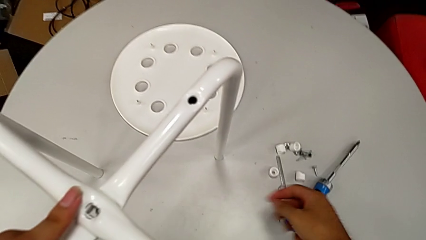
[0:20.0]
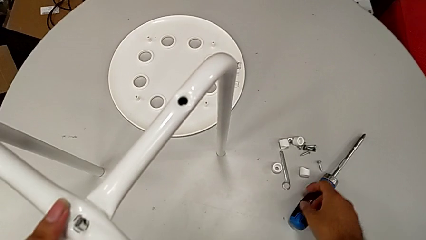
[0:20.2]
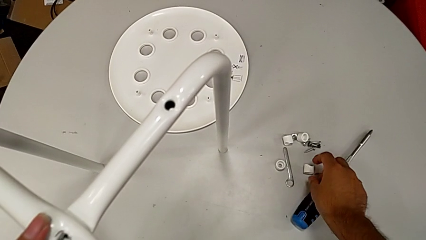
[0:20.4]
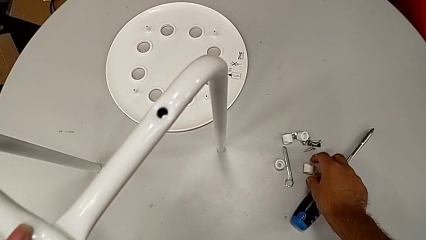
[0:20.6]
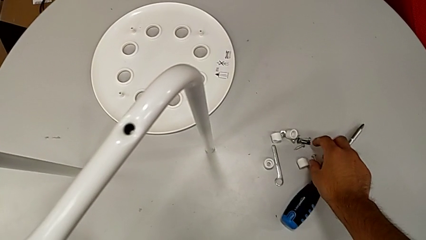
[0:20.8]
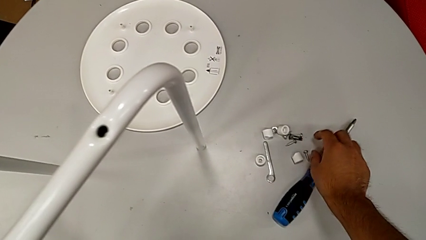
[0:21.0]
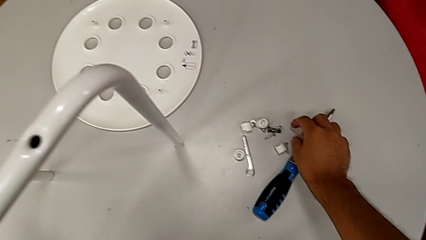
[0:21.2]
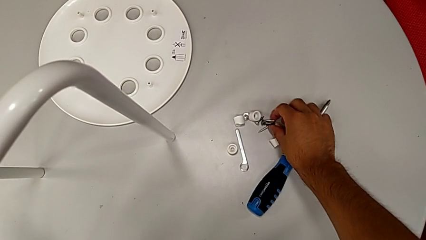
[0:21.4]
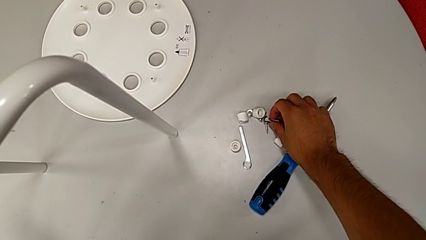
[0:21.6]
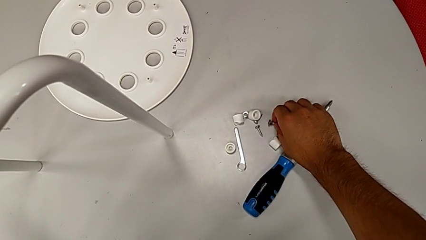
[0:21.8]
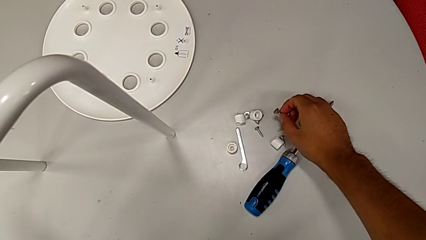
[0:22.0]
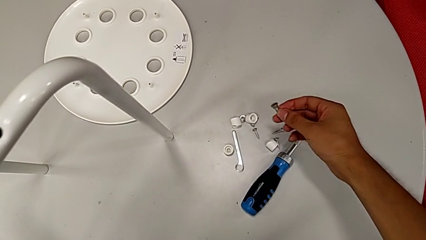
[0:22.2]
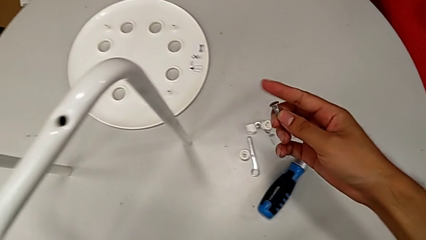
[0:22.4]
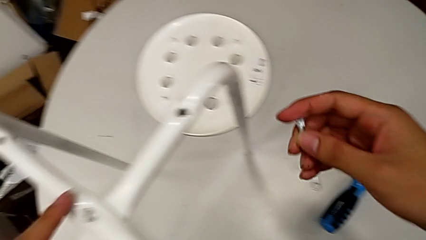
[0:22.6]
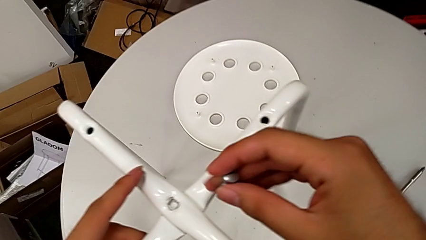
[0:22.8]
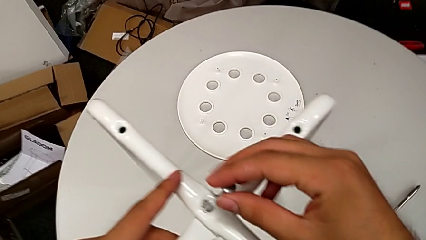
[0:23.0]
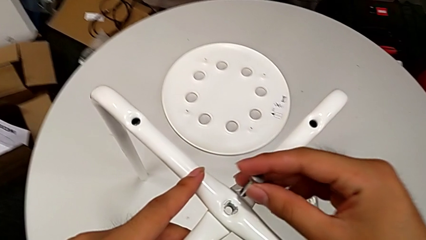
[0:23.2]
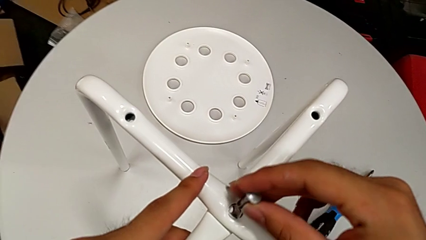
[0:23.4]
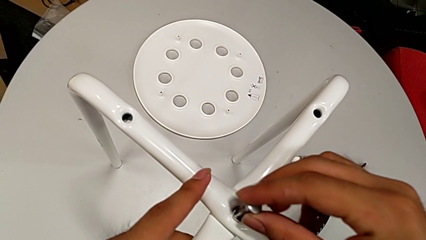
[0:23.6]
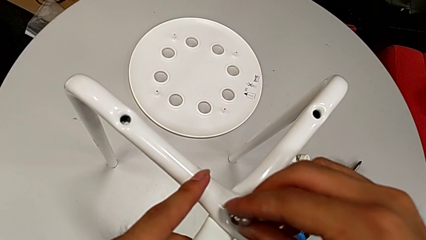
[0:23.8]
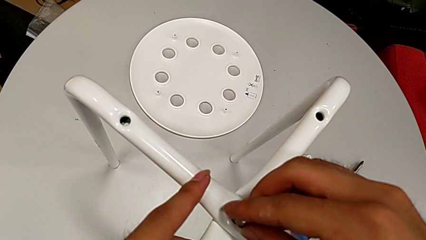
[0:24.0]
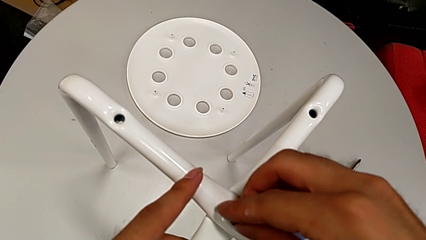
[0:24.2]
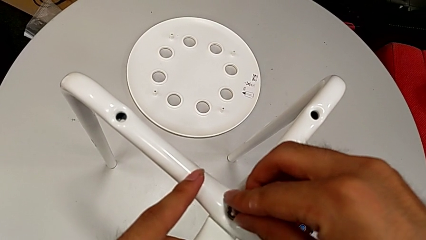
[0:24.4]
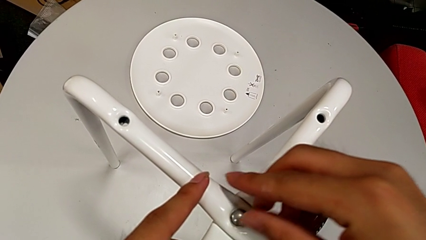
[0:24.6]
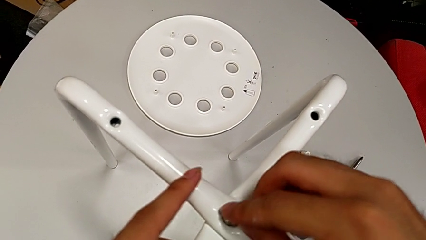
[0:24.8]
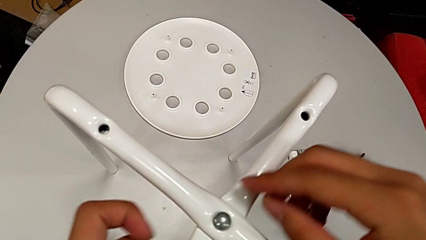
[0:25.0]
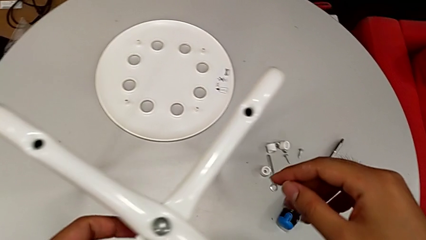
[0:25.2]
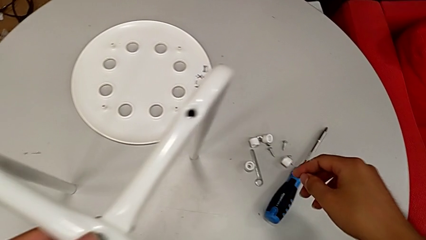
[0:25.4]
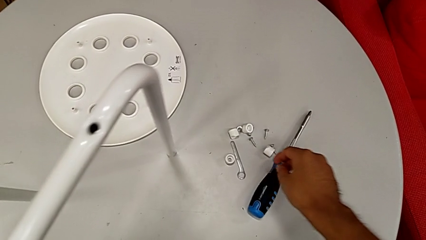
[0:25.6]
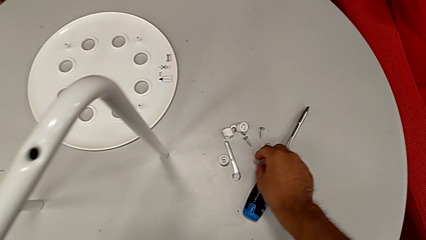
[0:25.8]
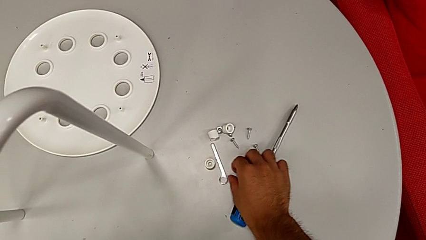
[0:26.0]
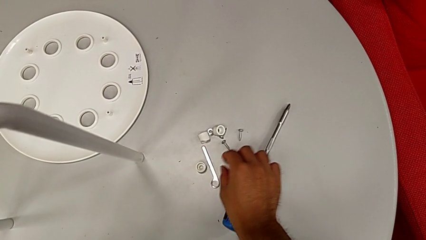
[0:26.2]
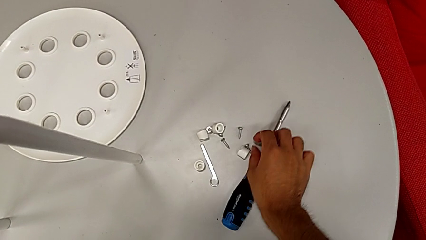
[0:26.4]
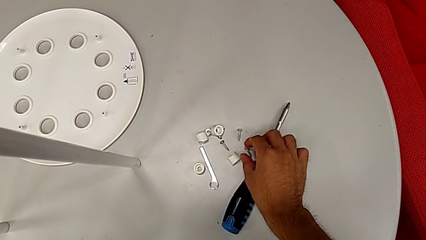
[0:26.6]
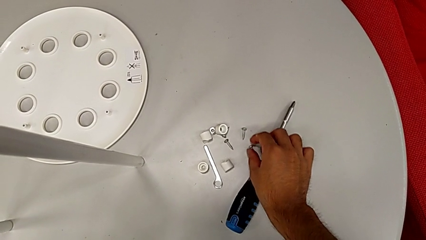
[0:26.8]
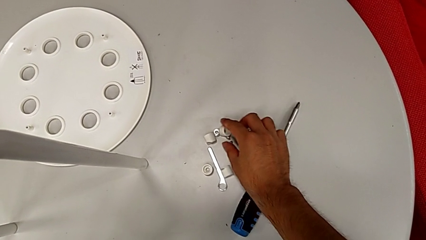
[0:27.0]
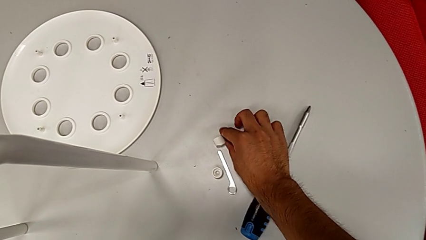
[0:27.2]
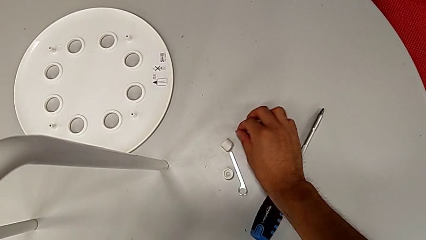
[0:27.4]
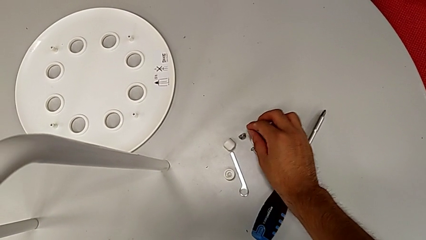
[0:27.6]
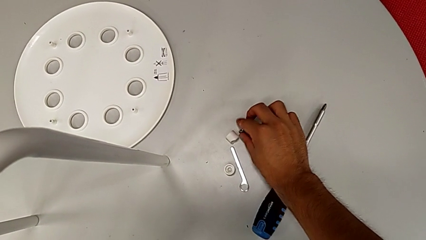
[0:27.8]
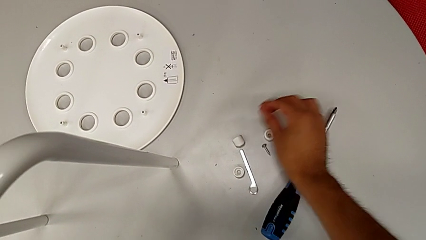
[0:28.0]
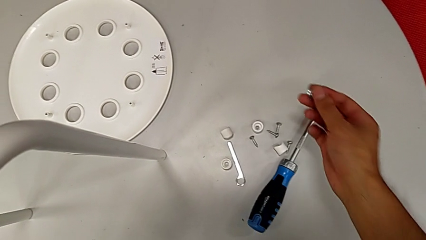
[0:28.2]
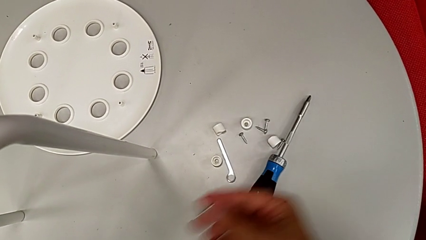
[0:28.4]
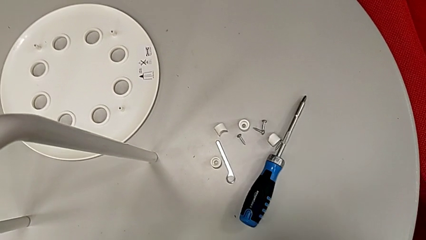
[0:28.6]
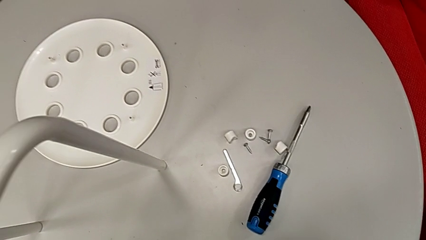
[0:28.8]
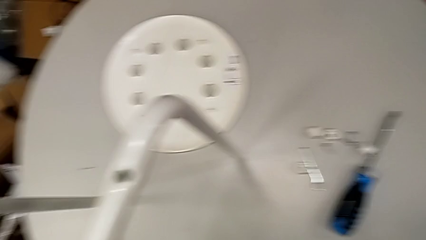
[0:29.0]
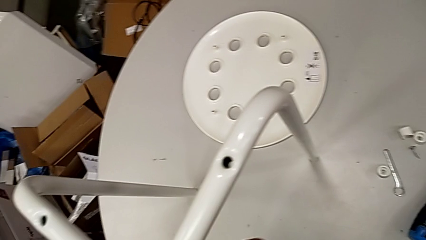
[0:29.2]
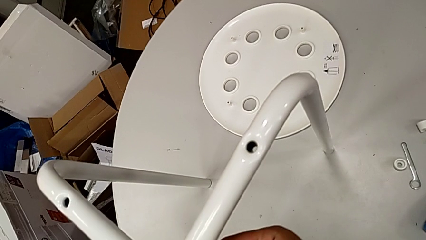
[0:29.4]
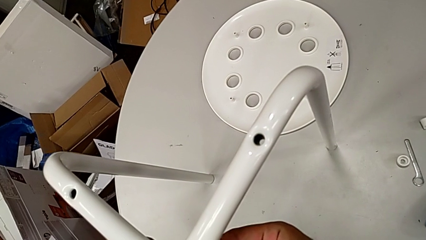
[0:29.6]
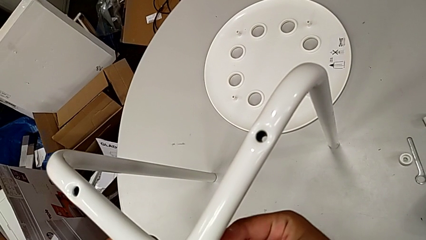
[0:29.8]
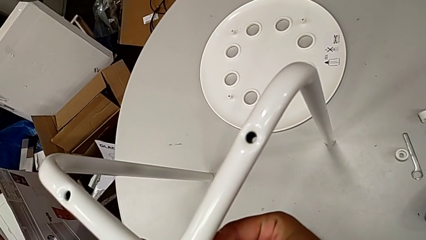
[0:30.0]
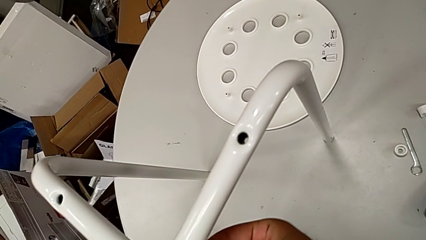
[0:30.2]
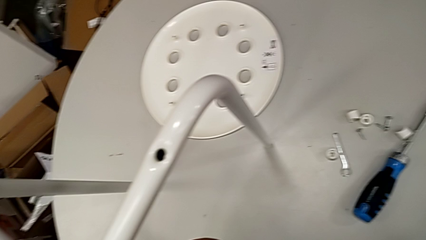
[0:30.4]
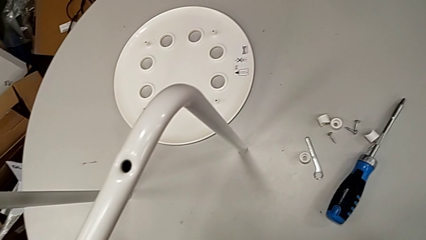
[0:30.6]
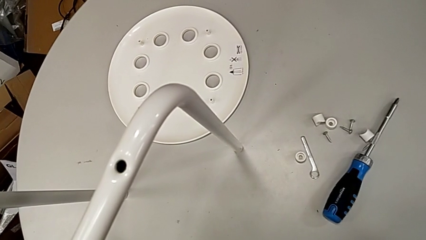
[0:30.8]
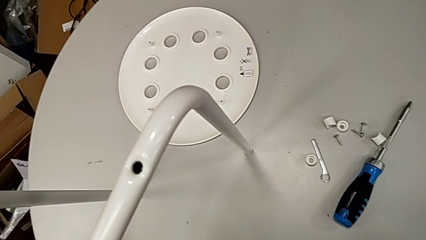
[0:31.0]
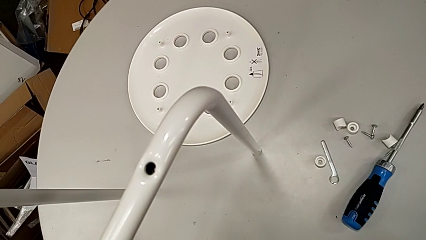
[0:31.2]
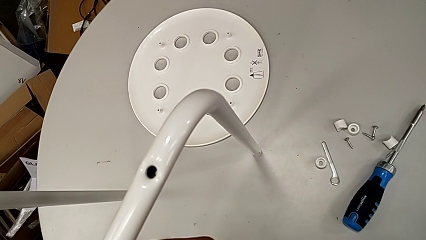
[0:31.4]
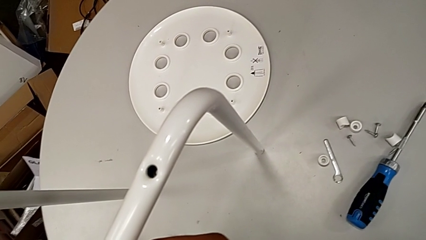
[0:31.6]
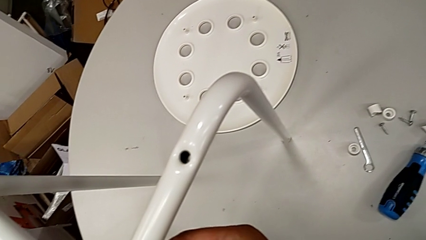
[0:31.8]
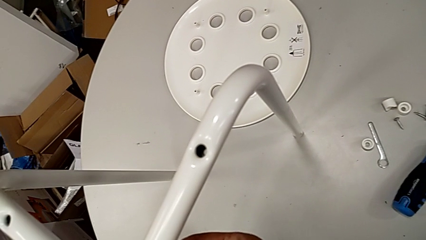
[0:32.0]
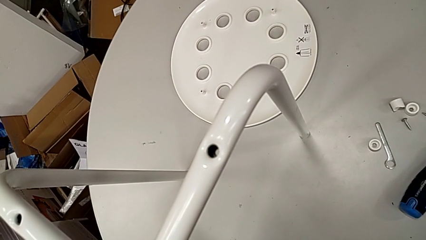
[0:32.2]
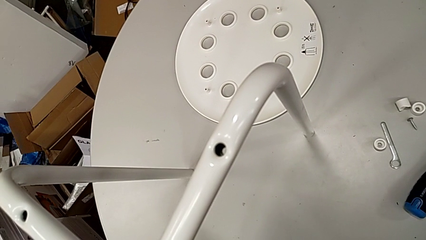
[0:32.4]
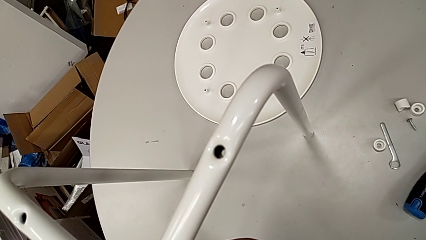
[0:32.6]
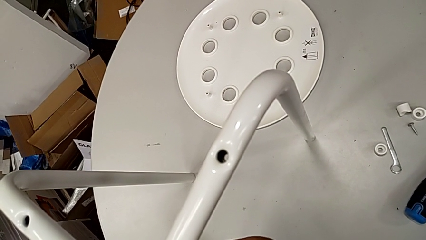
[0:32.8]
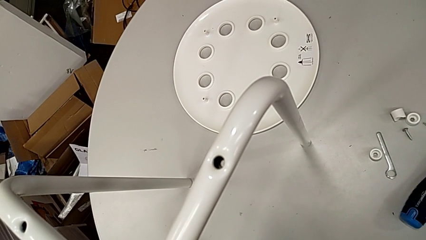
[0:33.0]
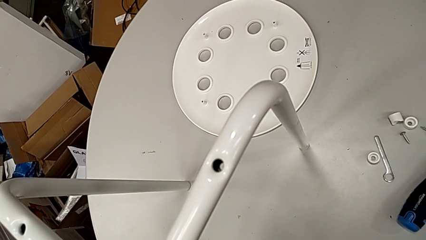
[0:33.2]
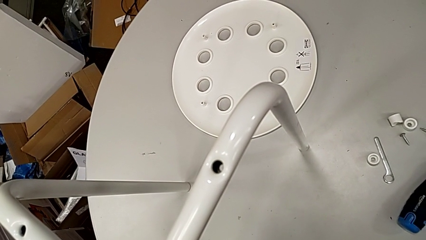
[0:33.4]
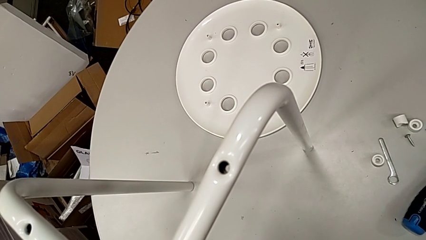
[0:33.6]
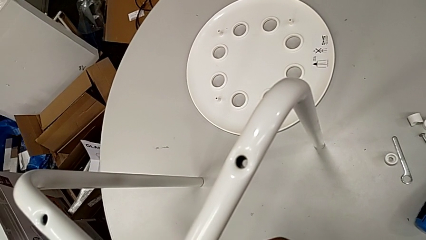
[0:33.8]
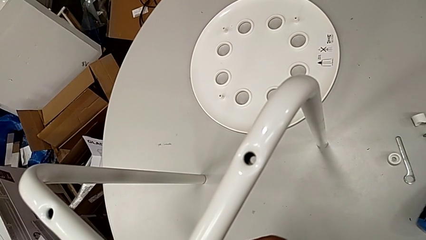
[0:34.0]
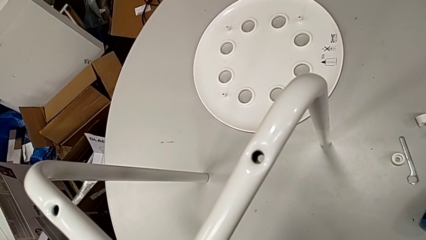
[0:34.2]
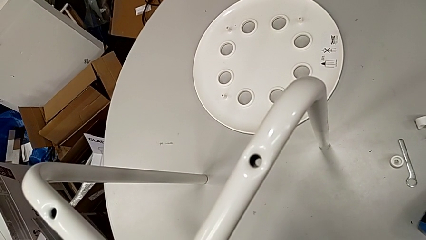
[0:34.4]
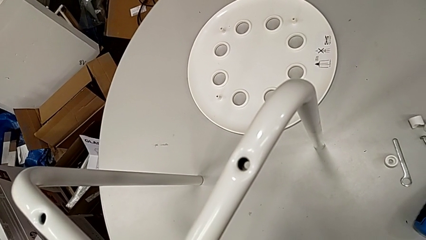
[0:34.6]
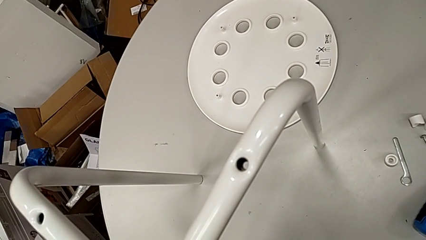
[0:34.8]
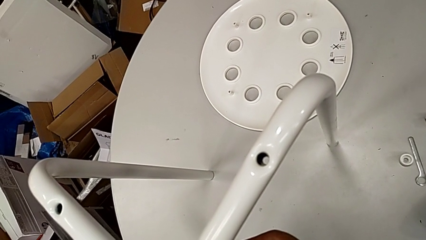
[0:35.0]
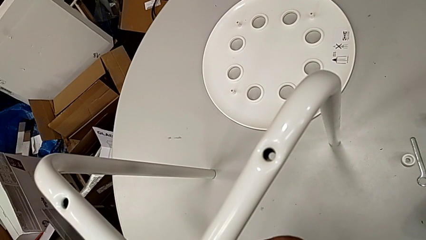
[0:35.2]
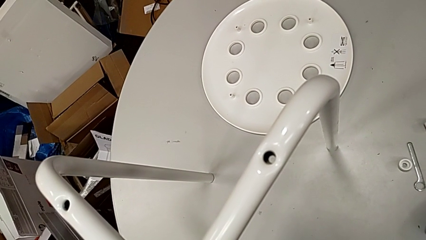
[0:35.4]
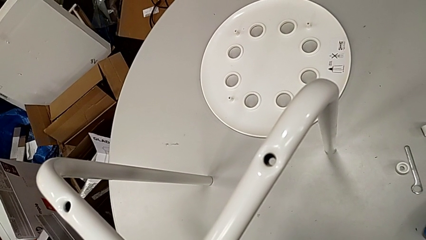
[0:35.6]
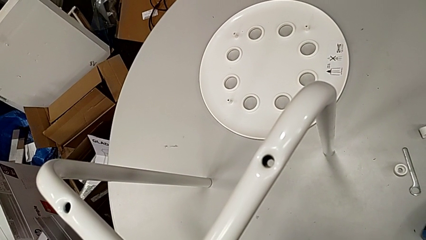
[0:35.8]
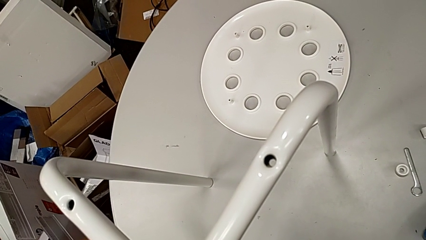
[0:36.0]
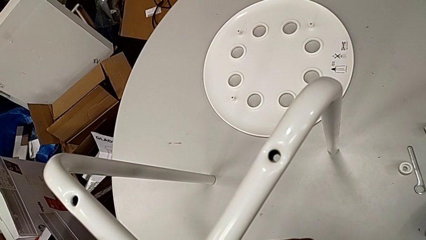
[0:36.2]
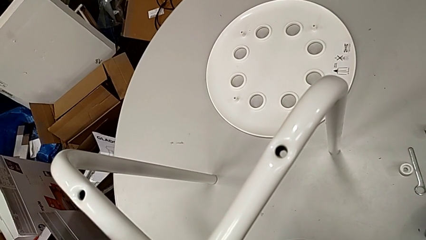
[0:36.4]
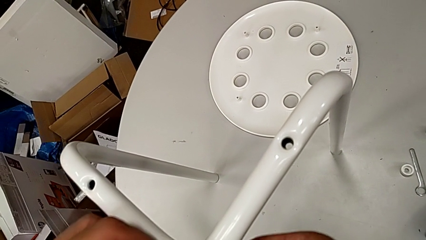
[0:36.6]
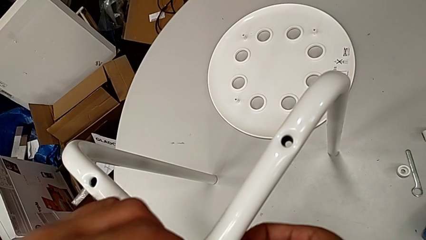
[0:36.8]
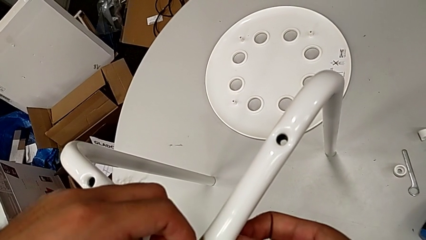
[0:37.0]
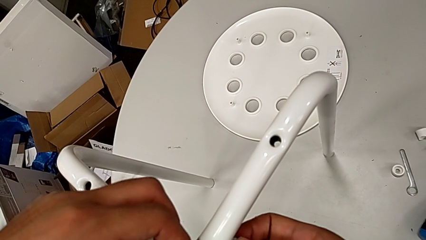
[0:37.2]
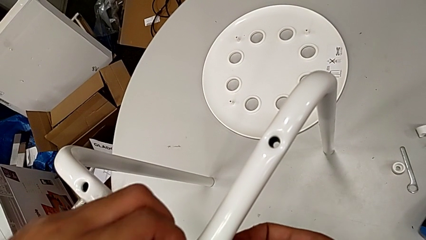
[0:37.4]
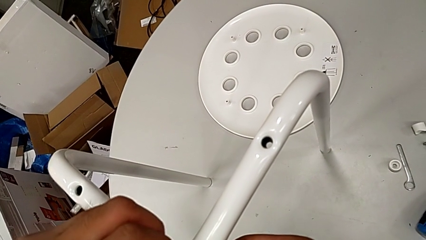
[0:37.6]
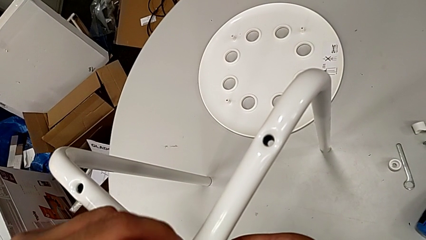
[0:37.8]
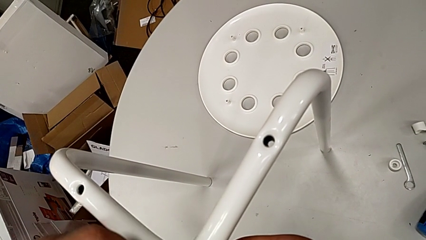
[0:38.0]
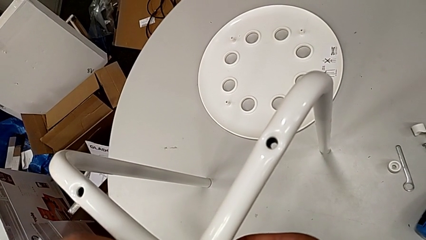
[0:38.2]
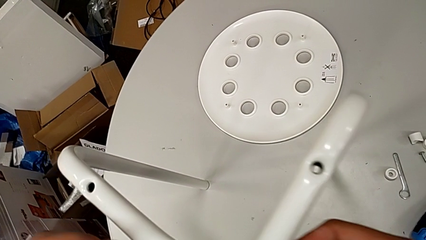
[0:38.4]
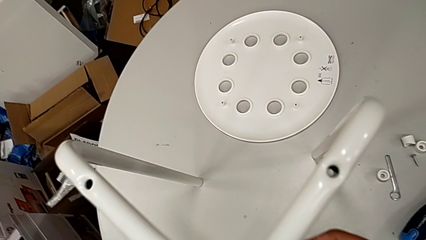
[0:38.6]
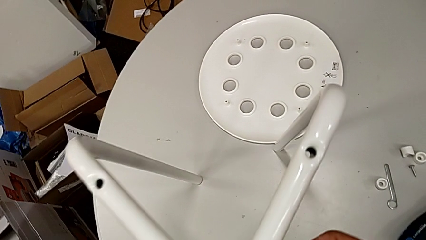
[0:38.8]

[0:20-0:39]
The camera wearer is assembling the legs together. They grab the bolt, insert it and grab the hex nut. They wrongly insert it and begin to screw the bolt, with the nut on the wrong side.
